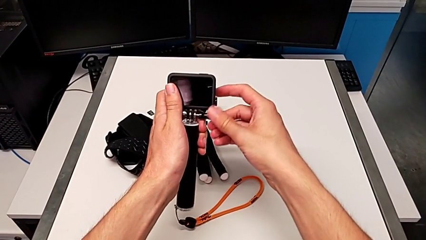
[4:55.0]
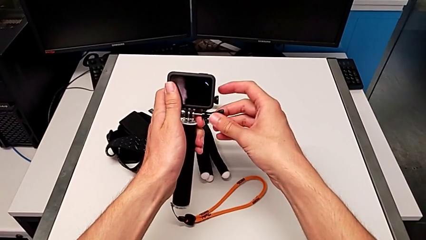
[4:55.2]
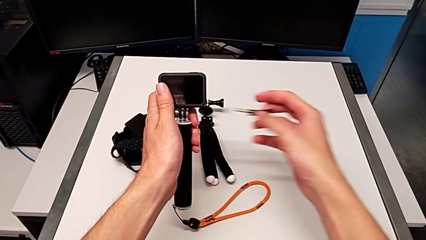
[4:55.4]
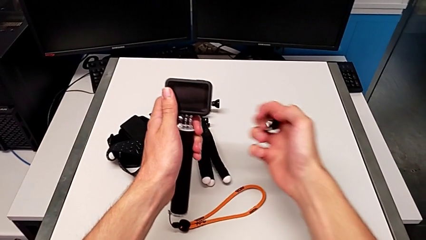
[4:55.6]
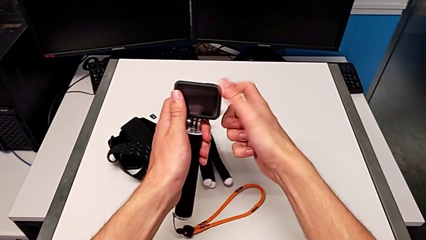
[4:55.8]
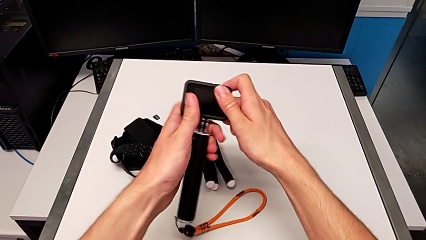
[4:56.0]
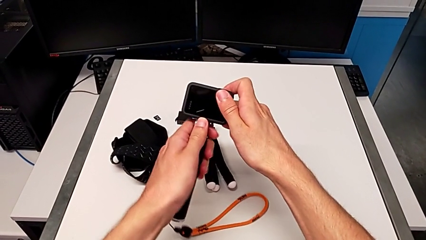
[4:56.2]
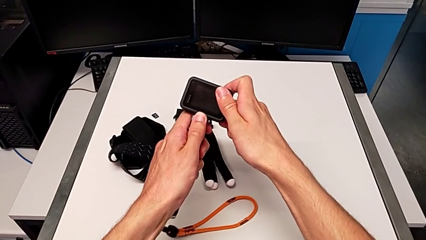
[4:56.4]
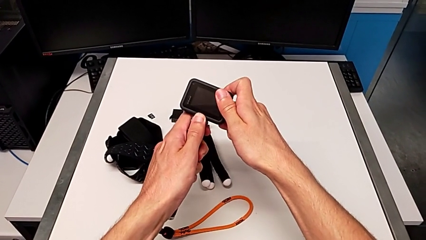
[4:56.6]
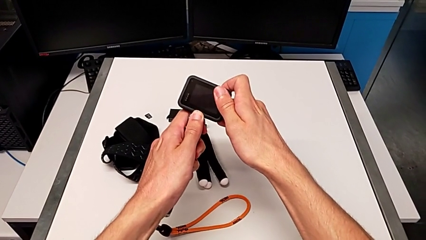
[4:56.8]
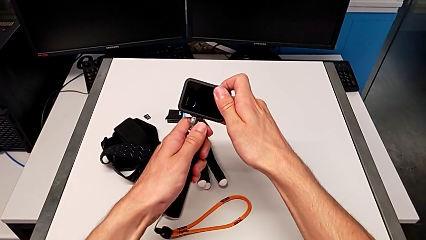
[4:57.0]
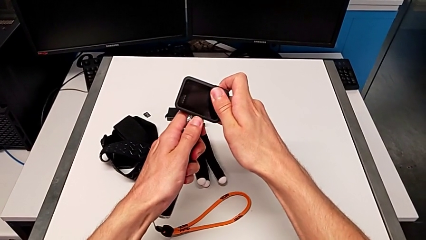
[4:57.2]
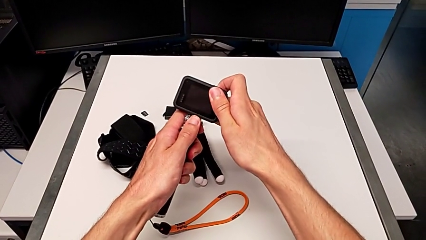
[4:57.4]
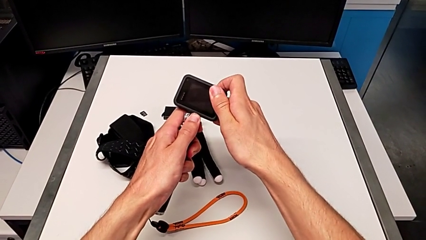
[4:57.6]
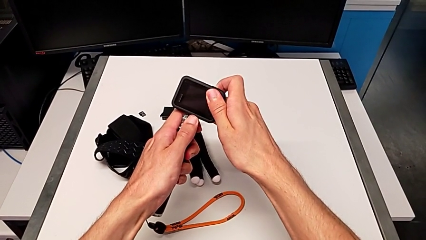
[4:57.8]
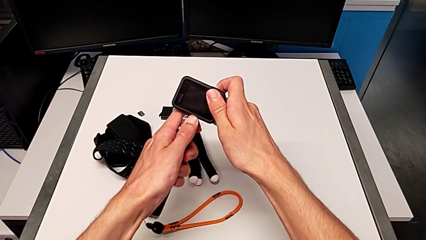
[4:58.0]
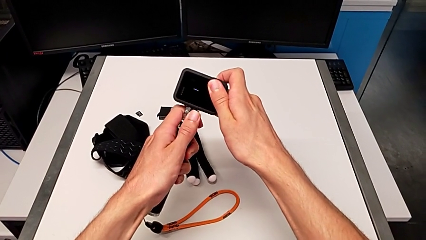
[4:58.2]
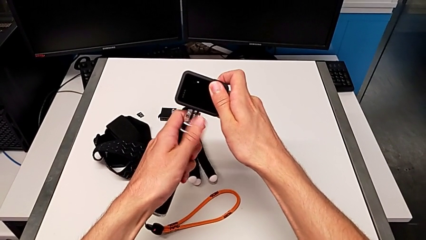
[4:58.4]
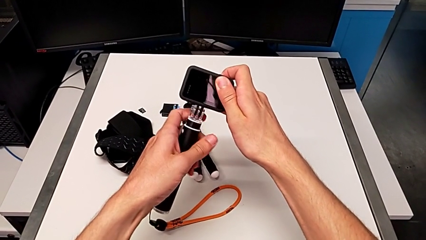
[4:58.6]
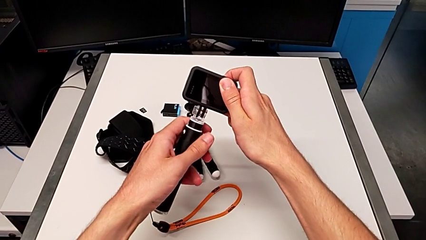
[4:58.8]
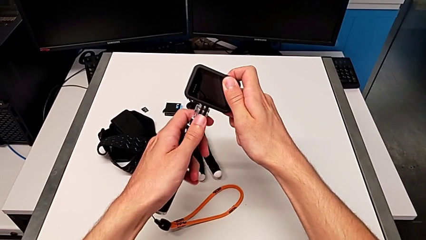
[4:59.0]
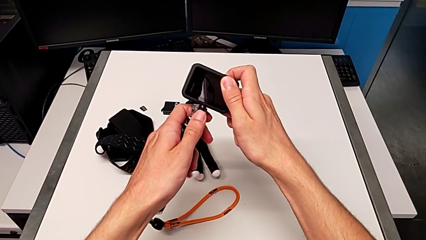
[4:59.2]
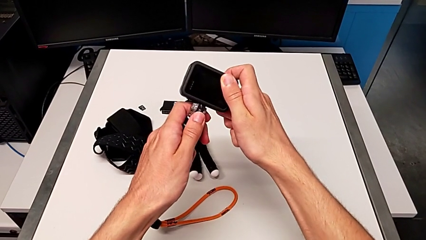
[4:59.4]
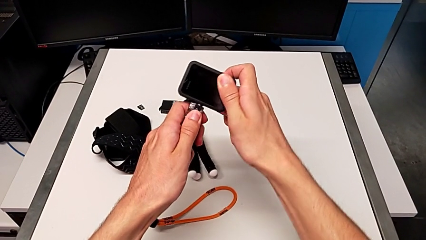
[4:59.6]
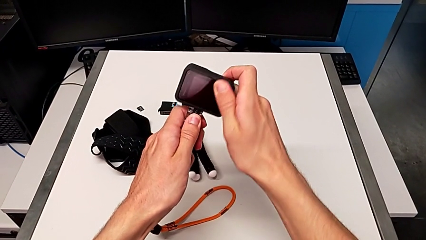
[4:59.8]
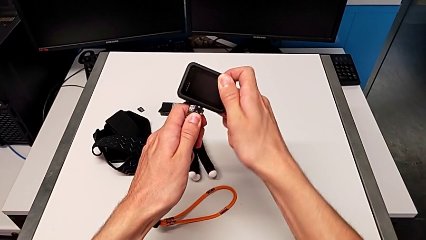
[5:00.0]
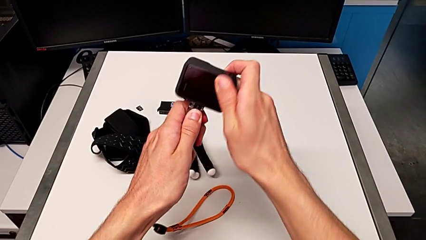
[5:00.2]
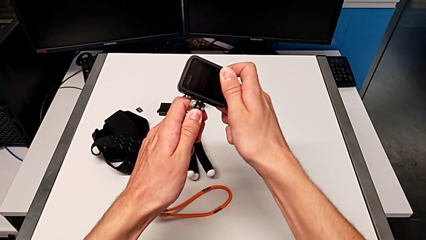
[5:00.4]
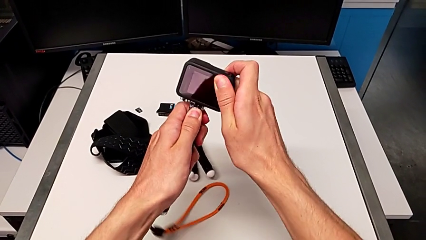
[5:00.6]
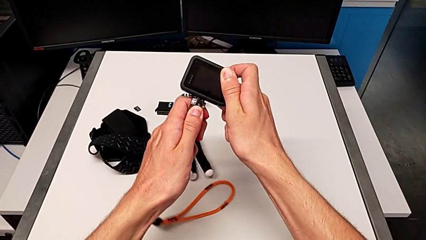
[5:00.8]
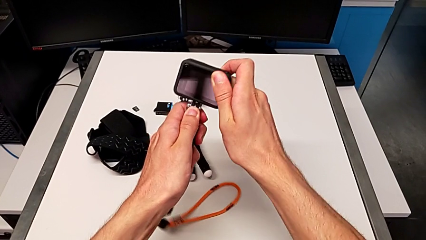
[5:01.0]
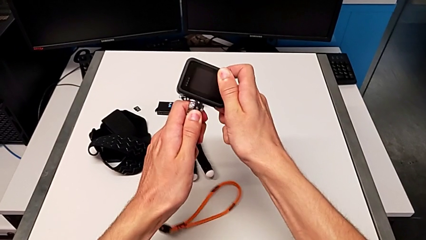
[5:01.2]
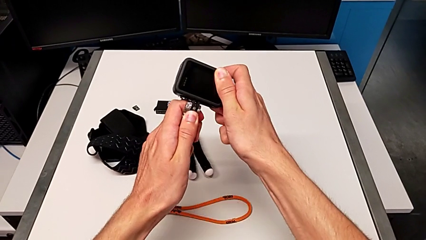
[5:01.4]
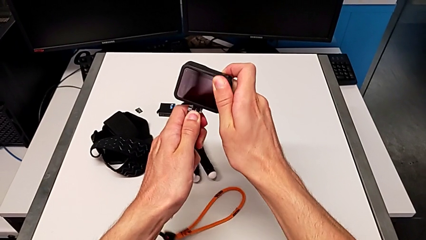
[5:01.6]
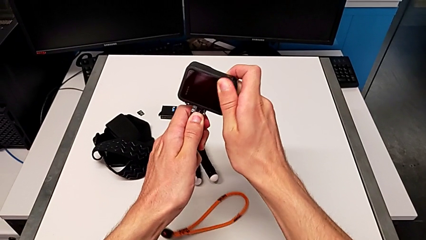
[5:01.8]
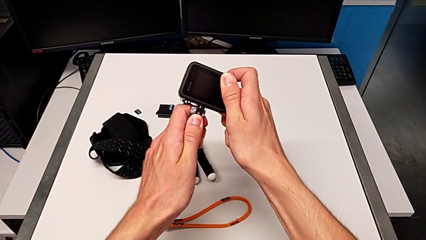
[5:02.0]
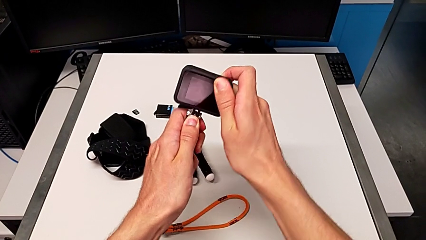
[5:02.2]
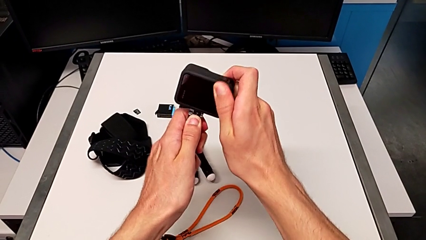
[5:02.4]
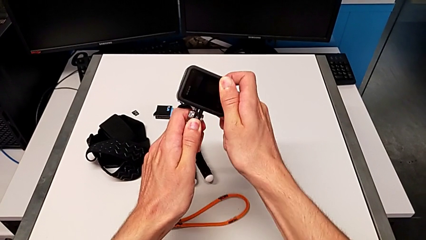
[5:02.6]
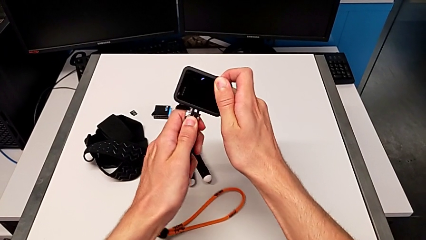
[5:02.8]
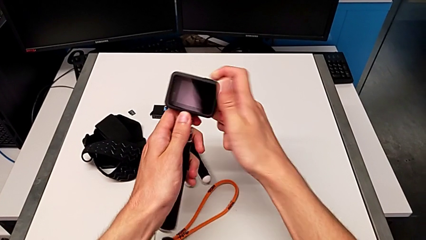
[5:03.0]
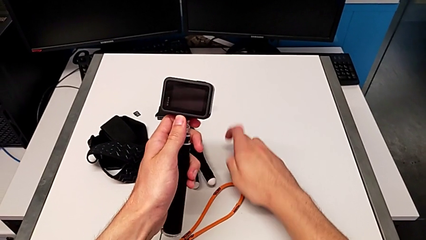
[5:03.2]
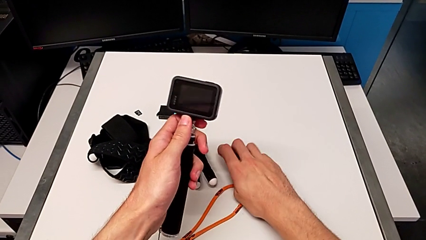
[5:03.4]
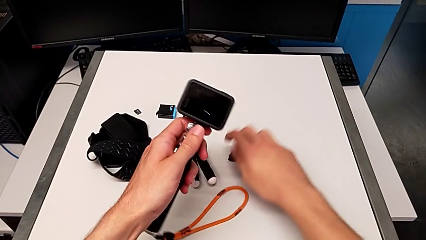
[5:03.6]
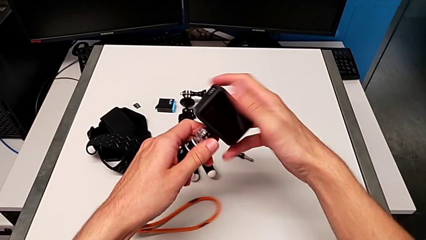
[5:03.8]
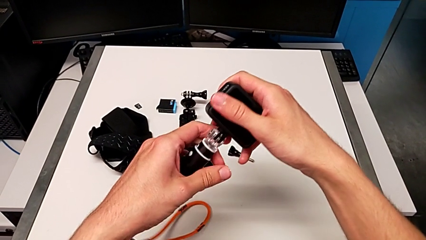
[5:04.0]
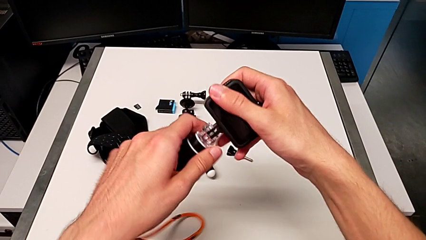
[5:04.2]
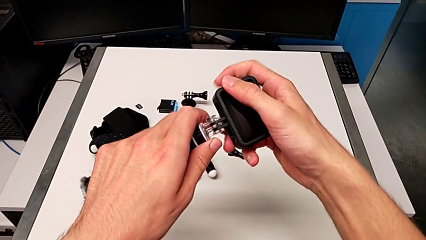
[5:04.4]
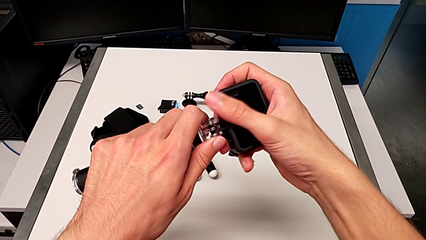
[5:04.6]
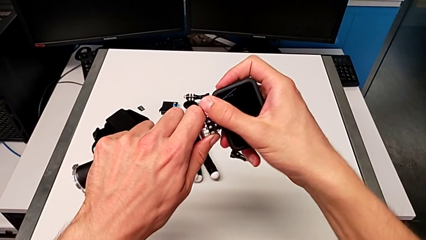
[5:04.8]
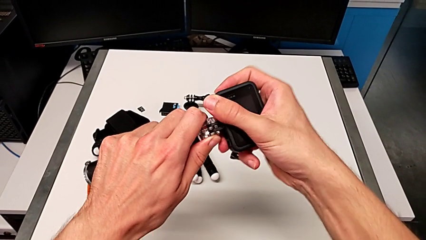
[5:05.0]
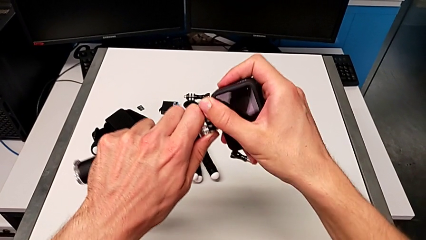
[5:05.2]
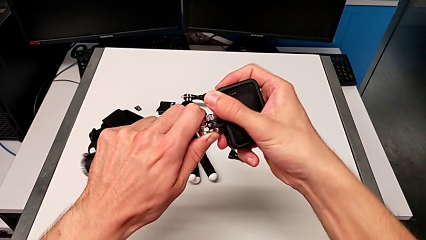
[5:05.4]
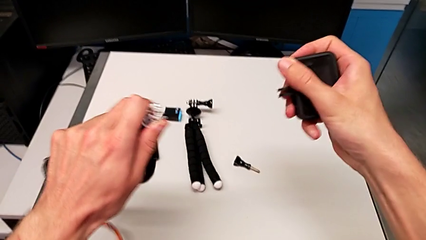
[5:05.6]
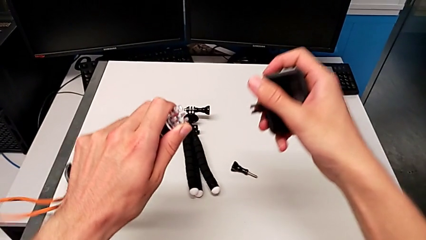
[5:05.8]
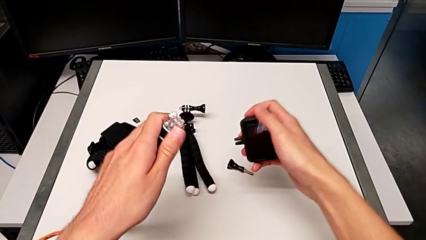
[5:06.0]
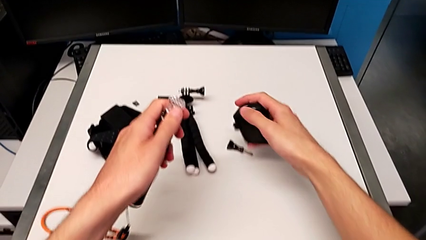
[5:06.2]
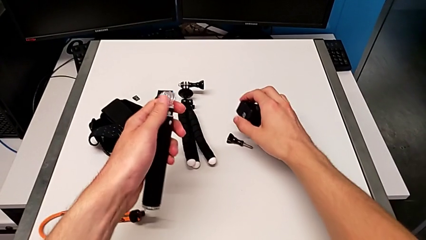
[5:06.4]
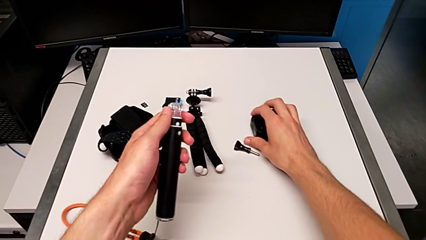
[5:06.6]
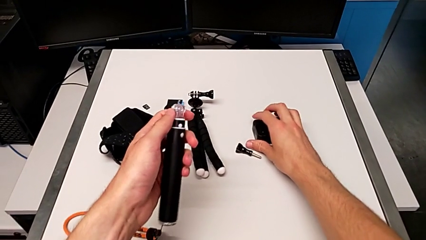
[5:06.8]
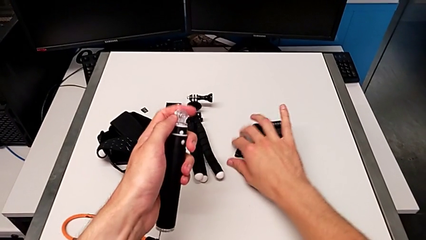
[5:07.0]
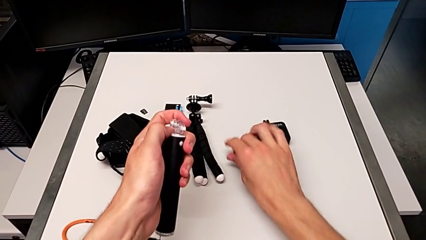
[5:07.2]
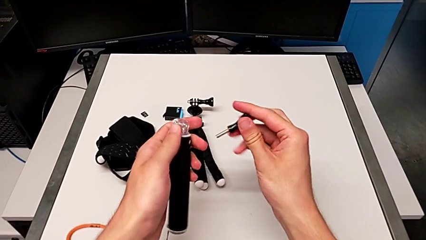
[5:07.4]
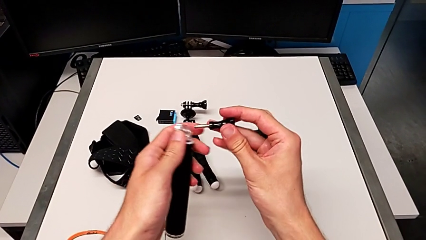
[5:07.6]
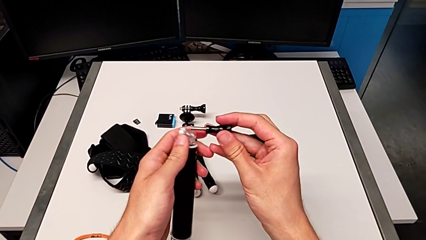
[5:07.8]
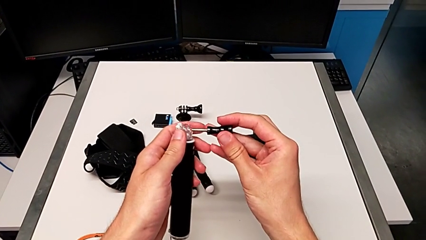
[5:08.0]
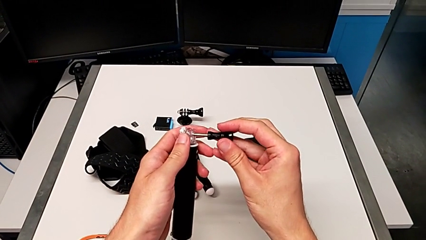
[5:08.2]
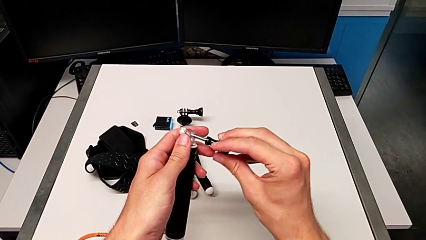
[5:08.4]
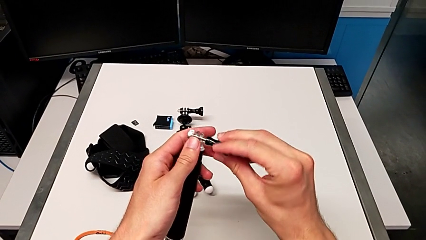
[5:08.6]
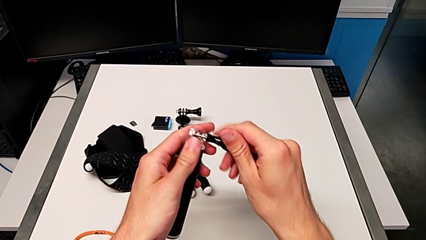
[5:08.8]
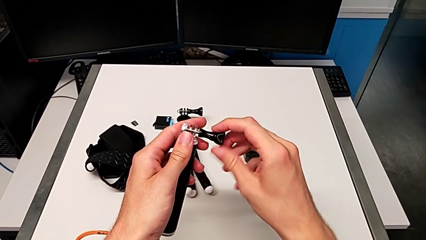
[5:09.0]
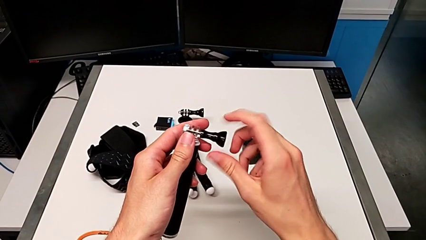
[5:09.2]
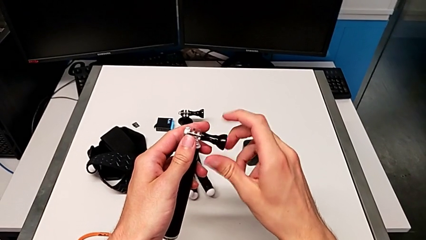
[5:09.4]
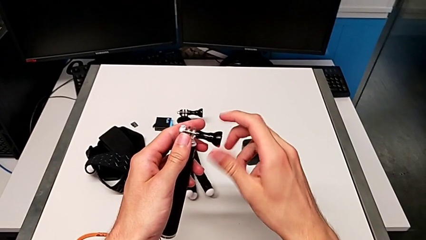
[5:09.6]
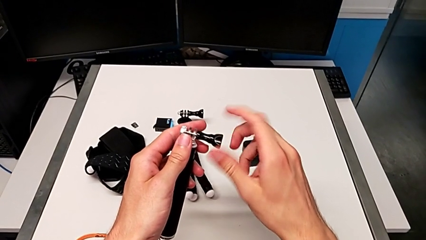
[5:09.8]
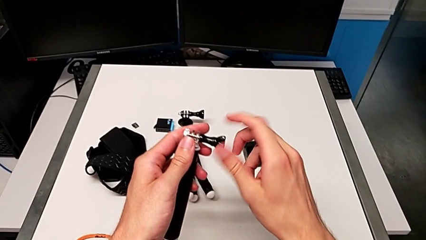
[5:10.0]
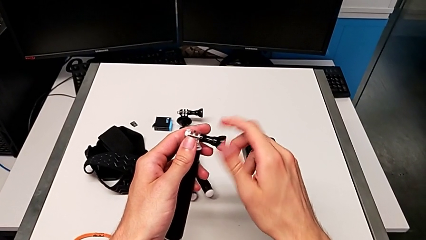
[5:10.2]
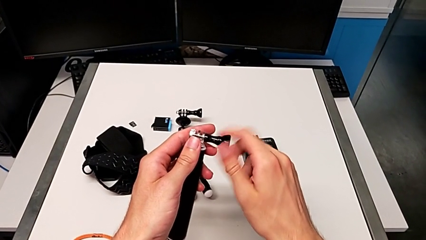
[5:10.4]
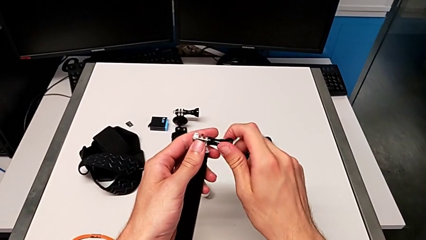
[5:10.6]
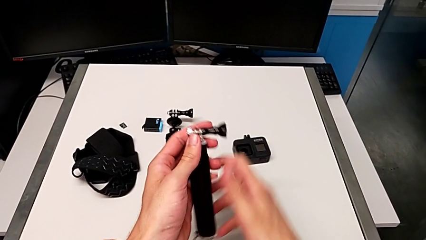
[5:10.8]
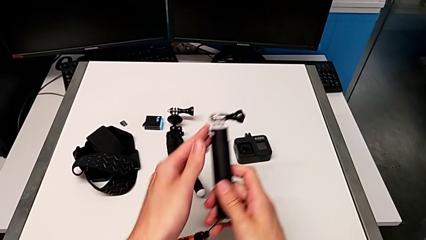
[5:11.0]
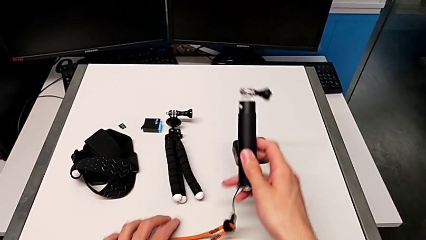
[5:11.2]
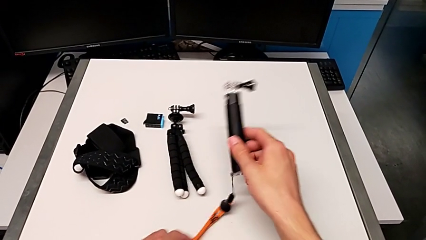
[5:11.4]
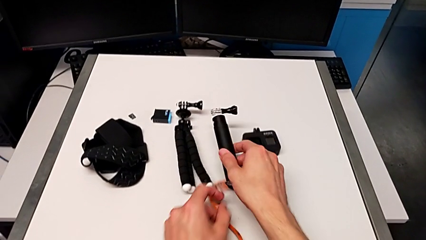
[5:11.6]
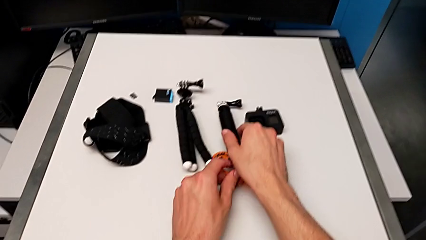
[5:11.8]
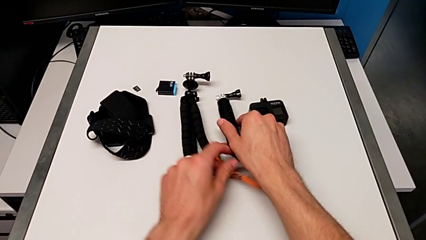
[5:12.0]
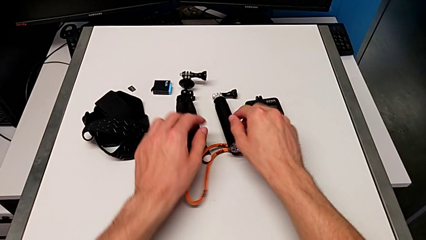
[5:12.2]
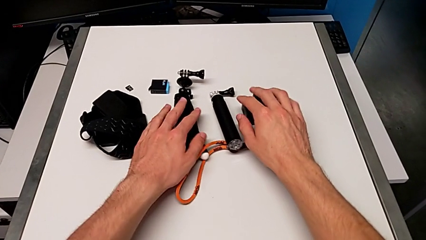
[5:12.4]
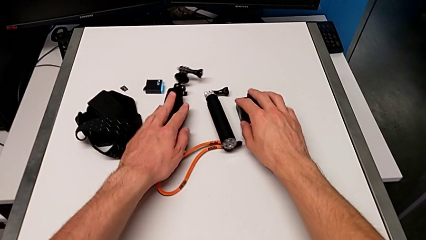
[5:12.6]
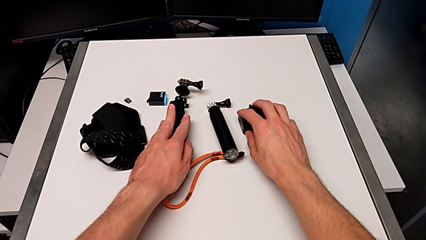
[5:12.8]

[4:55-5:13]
The camera wearer is disassembling the Go Pro from the handheld grip. They disassemble the GoPro, place it, screw the handheld grip and place the screw.
